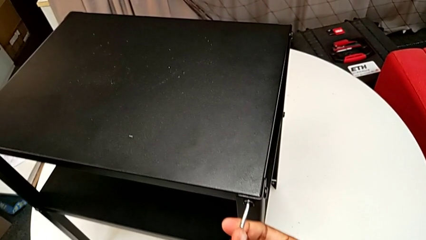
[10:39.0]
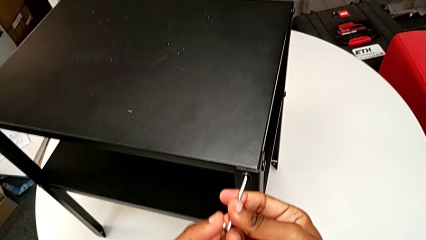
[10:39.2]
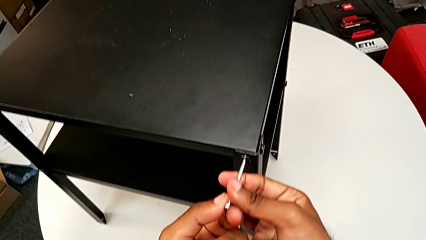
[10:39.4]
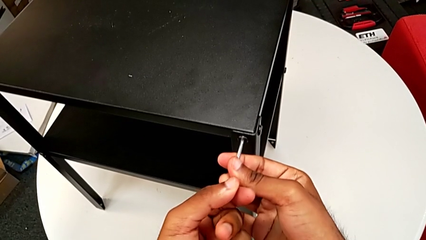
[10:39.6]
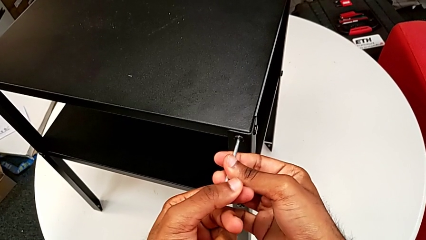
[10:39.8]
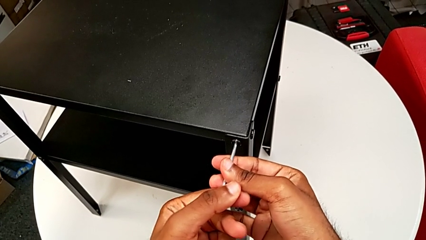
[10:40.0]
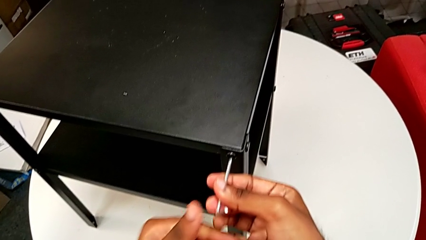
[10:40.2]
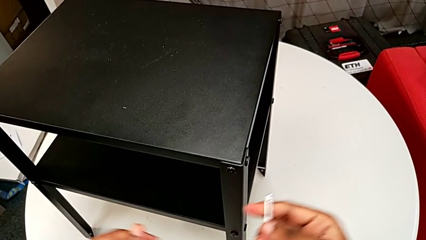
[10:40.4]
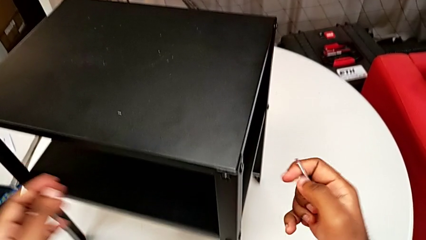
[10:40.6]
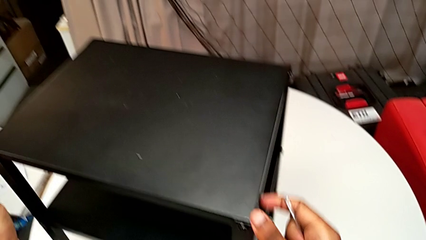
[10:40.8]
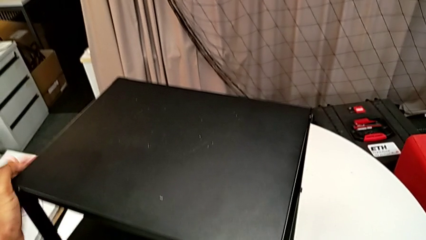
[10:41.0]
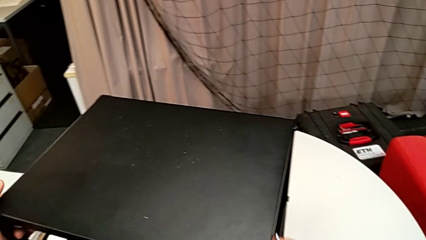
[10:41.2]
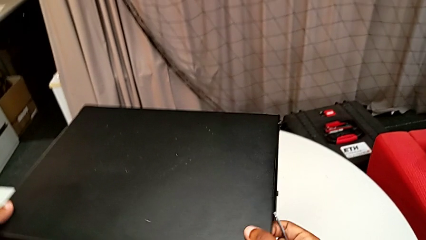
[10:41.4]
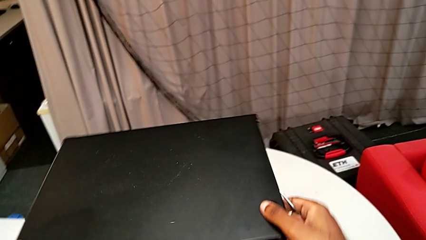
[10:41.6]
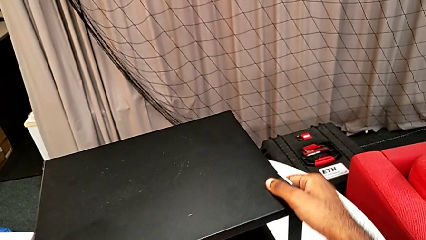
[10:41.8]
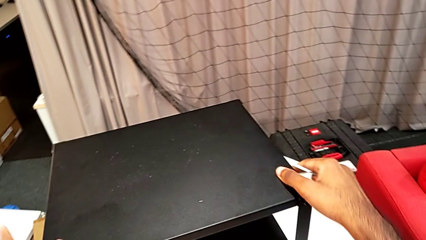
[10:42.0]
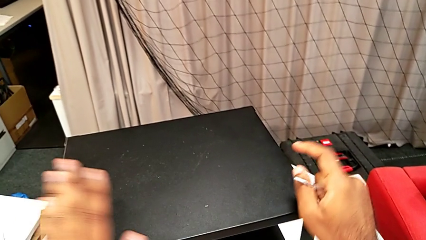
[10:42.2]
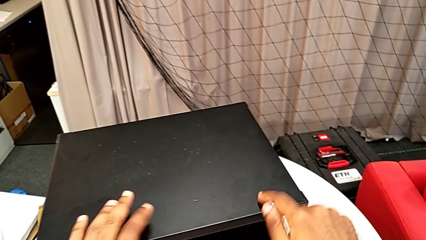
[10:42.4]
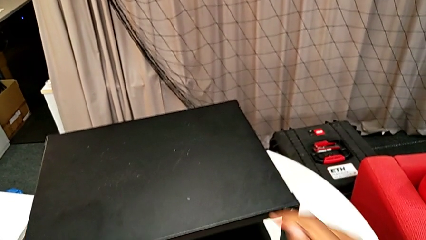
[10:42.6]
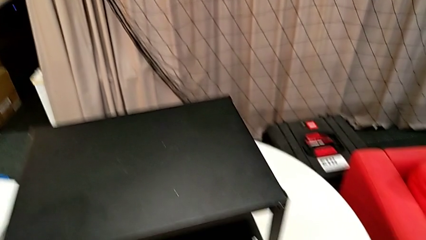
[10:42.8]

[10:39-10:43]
The camera wearer is screwing the two remaining screws. They screw the hex socket head, withdraw the Allen wrench and rotate the nightstand.
